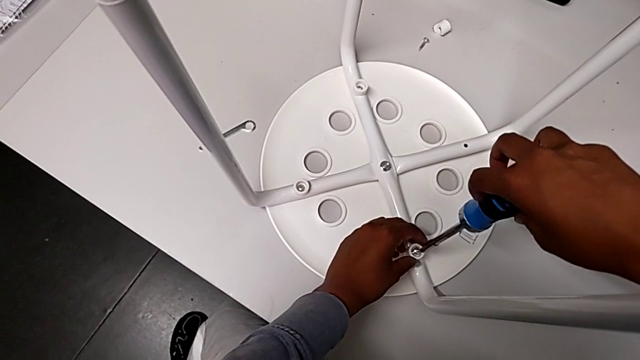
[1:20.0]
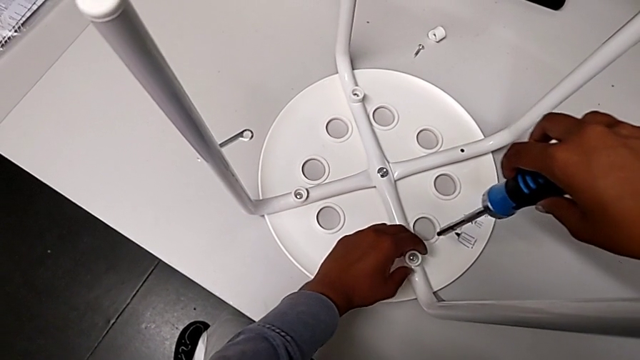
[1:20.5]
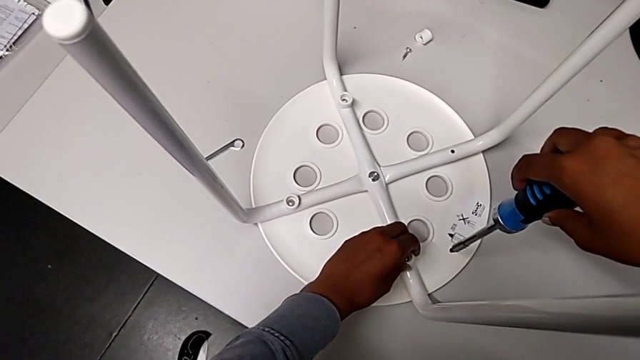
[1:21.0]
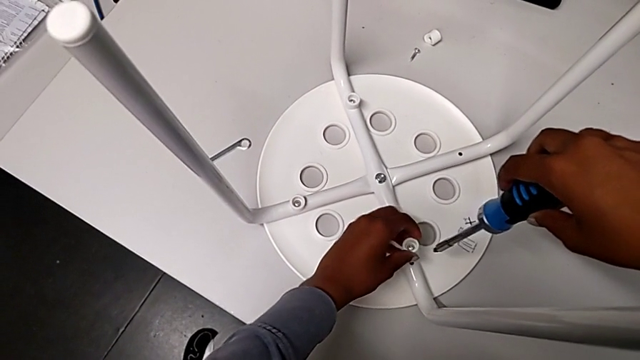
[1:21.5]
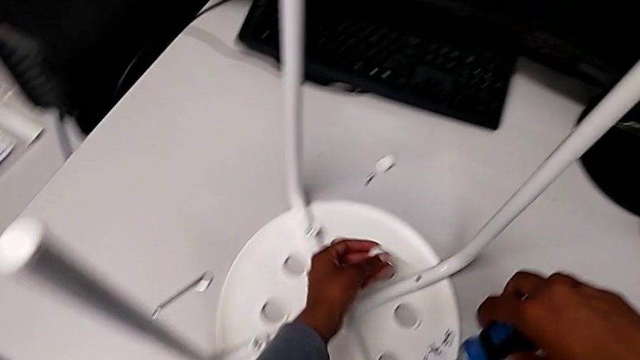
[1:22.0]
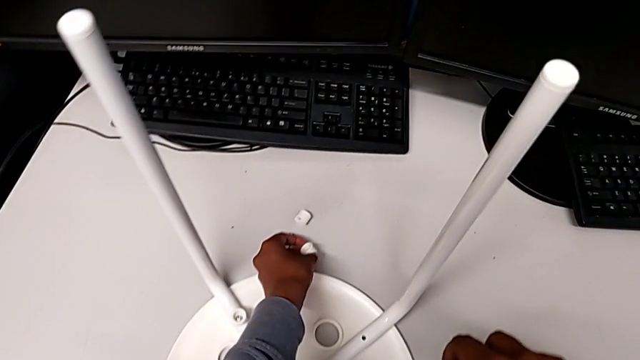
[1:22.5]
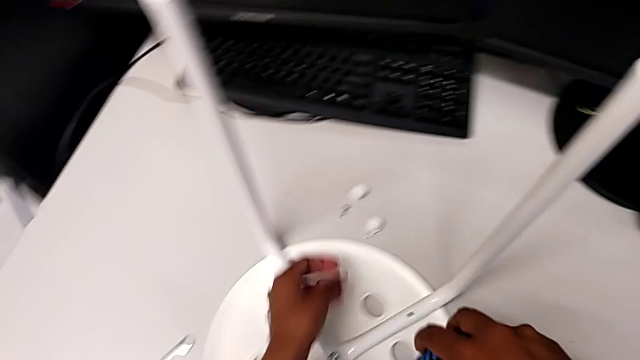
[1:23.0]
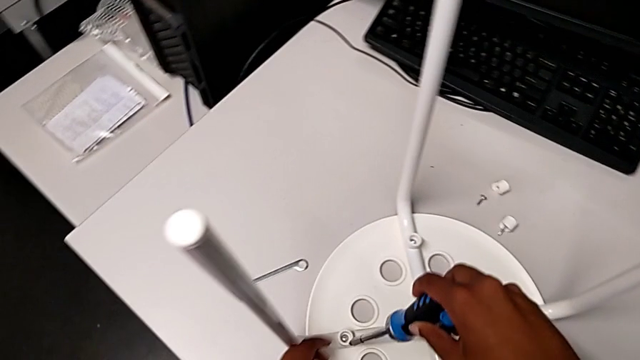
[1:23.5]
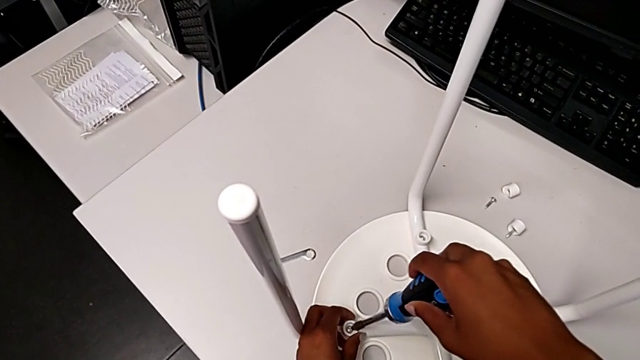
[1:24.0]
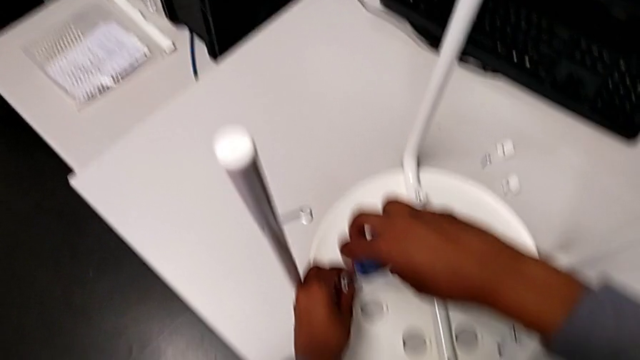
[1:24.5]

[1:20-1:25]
The camera wearer is using the screwdriver to unscrew the second screw. They disassemble the screw, withdraw the screwdriver, place the second bolt and insert the third screwdriver.

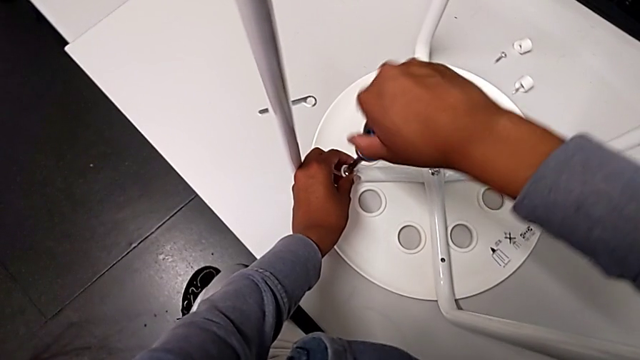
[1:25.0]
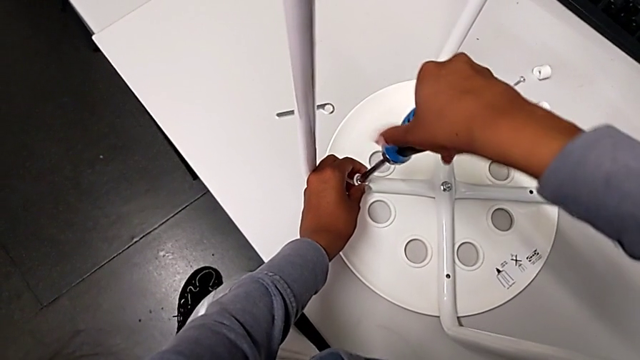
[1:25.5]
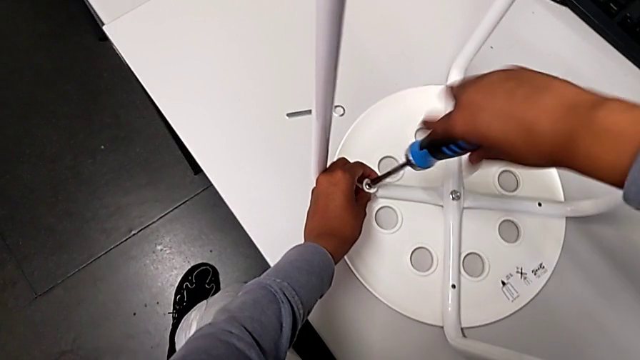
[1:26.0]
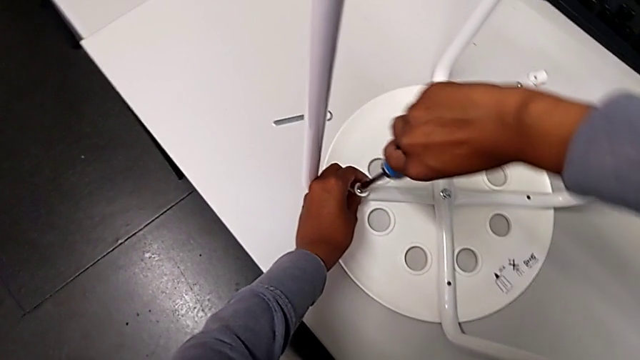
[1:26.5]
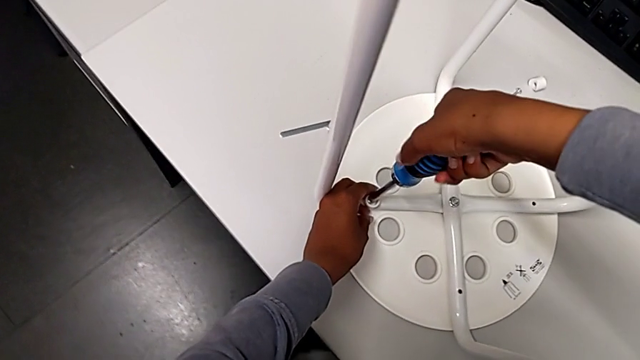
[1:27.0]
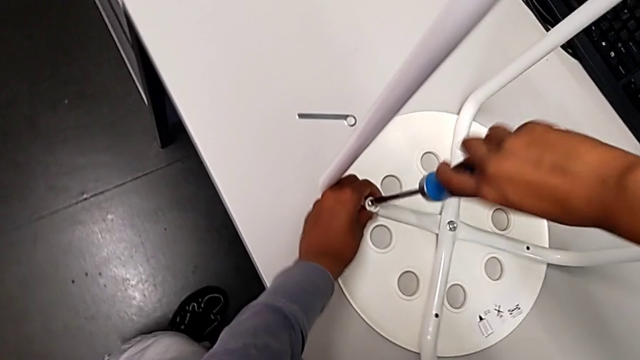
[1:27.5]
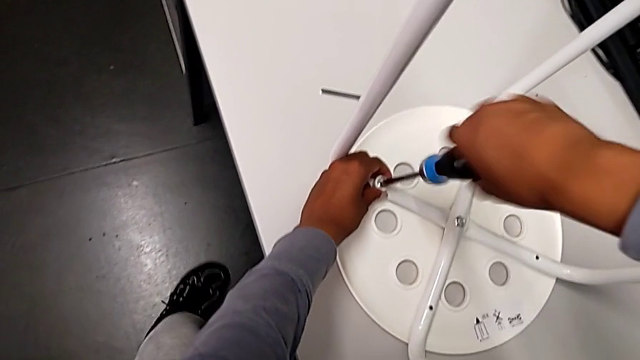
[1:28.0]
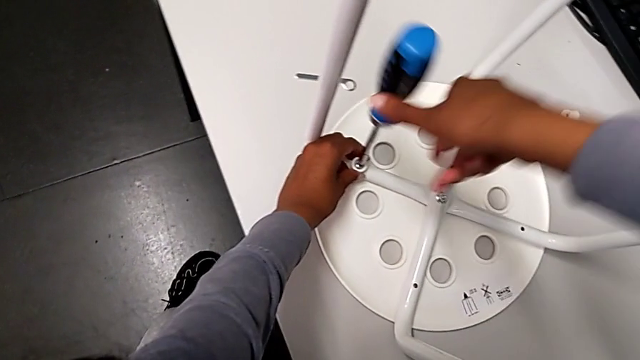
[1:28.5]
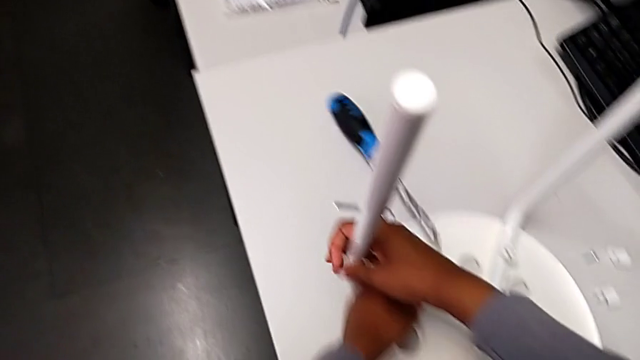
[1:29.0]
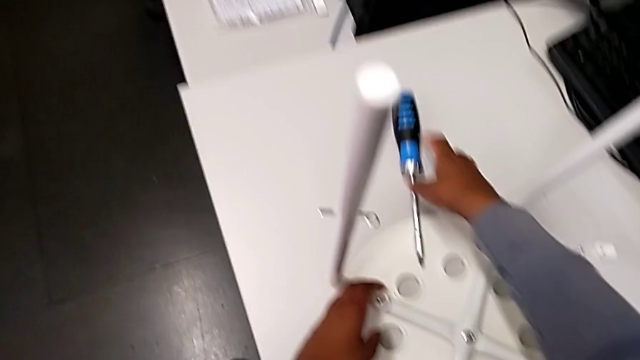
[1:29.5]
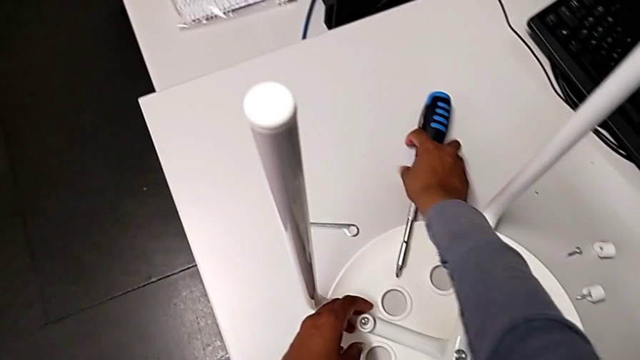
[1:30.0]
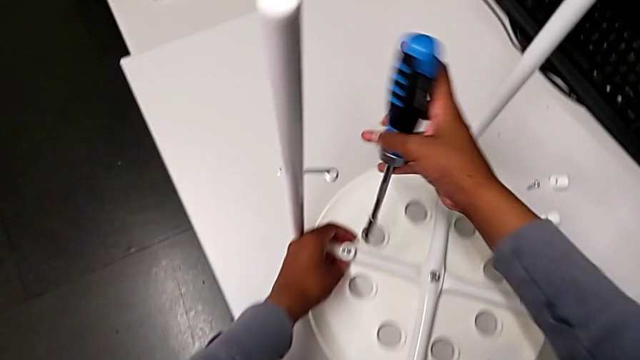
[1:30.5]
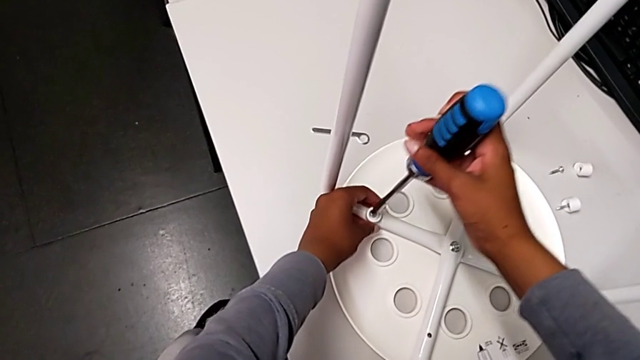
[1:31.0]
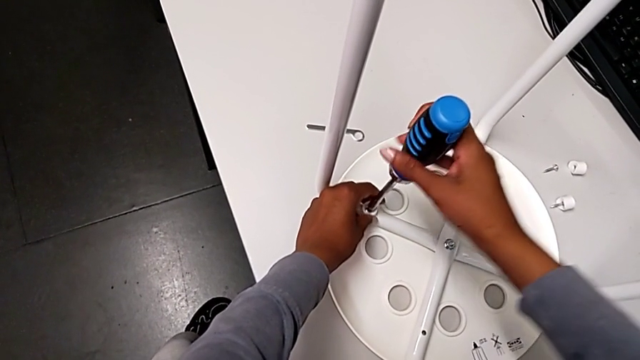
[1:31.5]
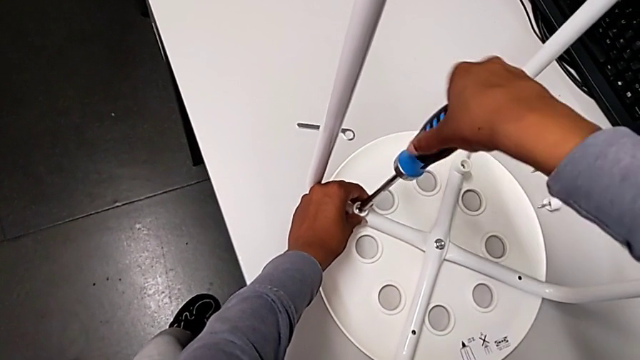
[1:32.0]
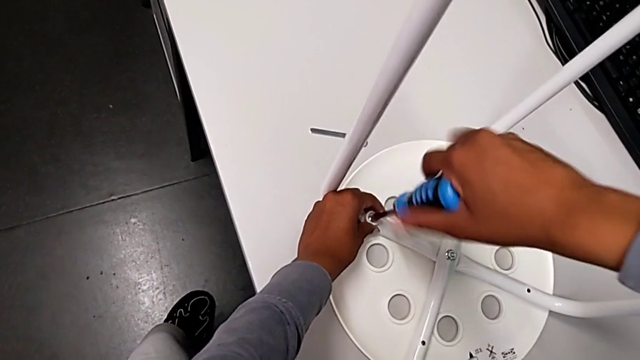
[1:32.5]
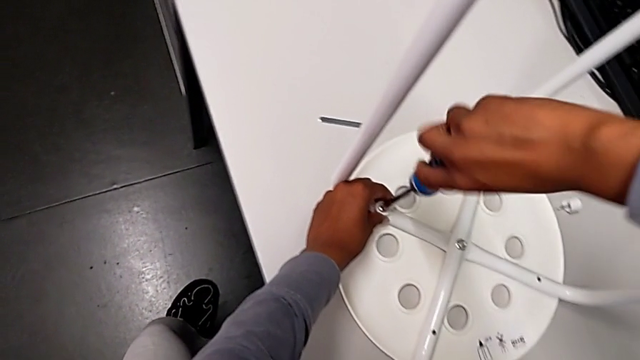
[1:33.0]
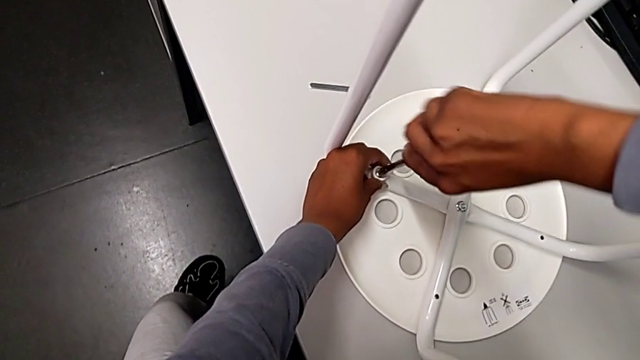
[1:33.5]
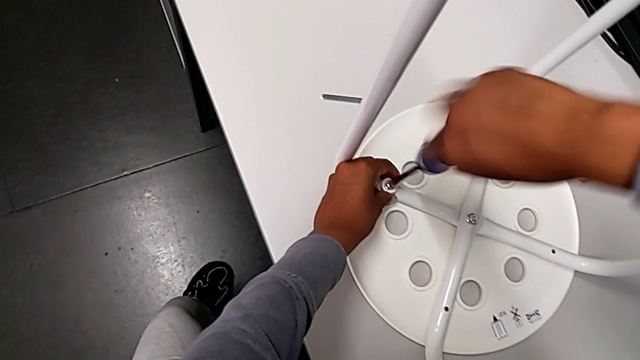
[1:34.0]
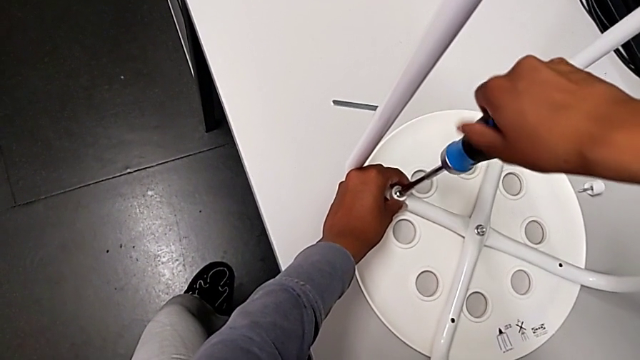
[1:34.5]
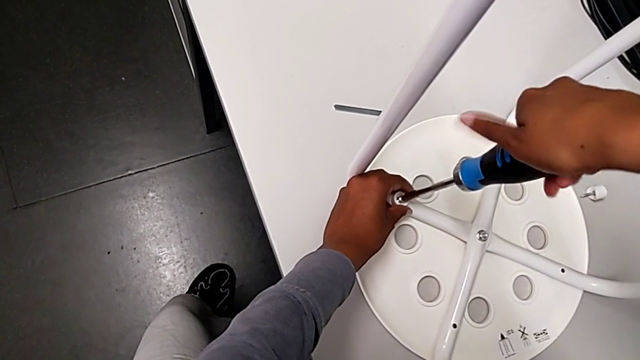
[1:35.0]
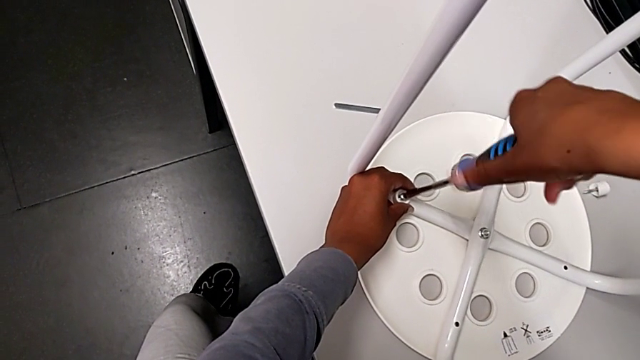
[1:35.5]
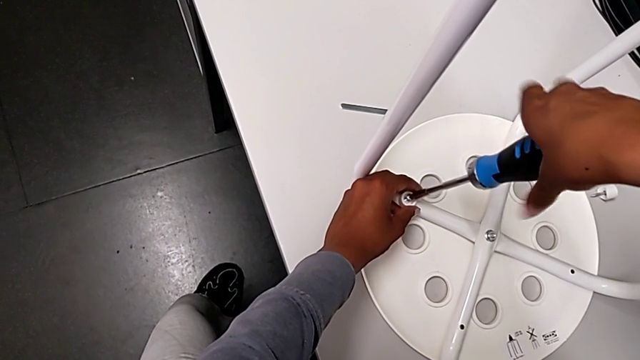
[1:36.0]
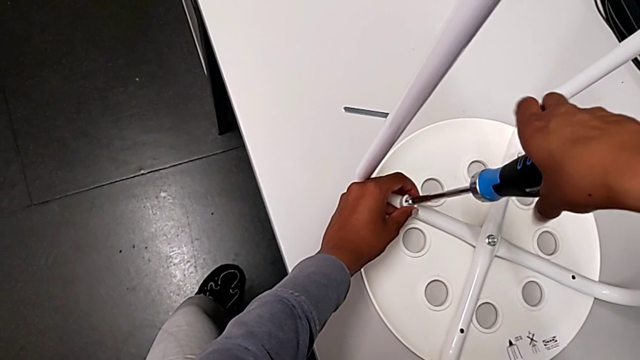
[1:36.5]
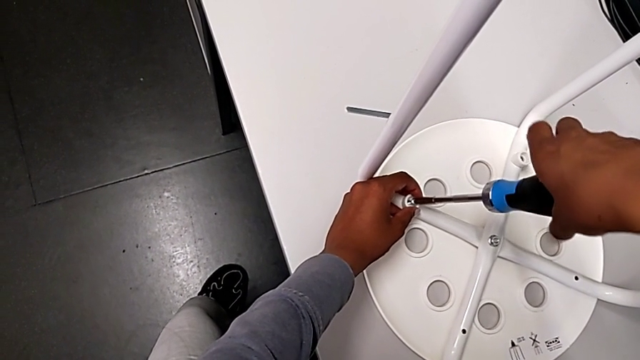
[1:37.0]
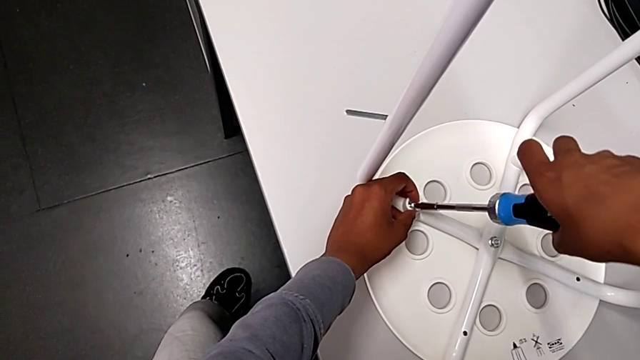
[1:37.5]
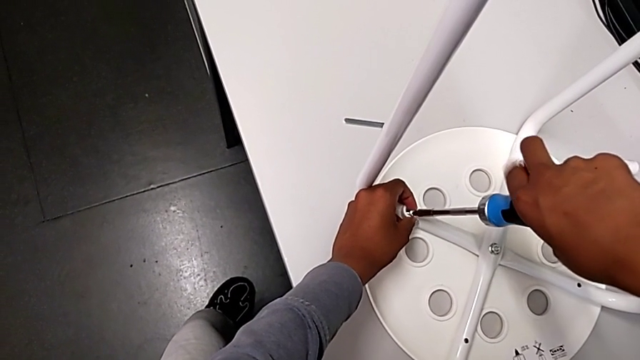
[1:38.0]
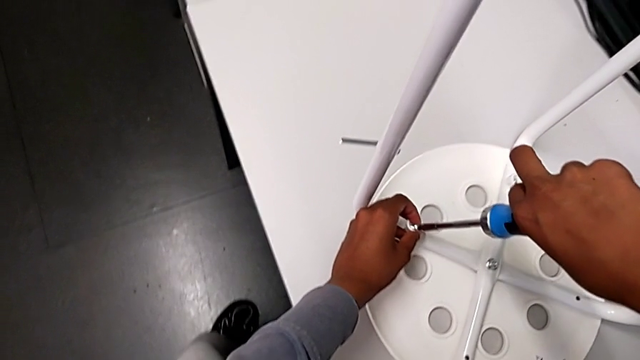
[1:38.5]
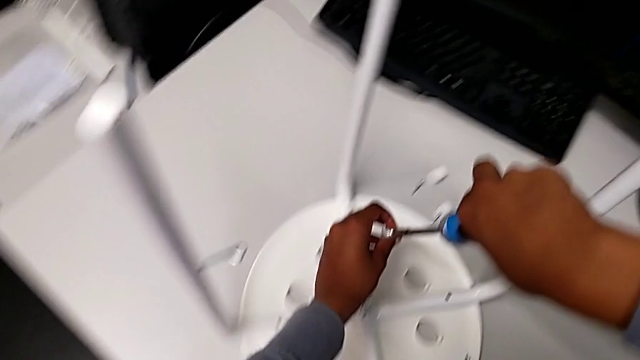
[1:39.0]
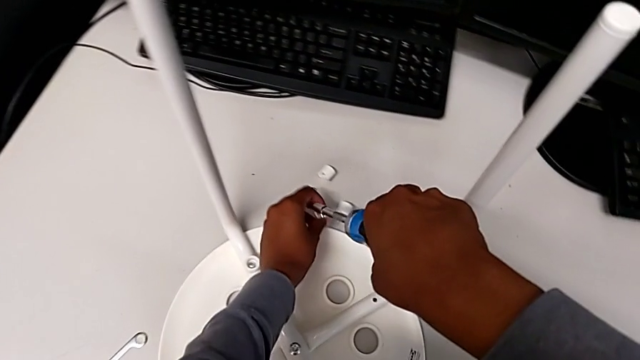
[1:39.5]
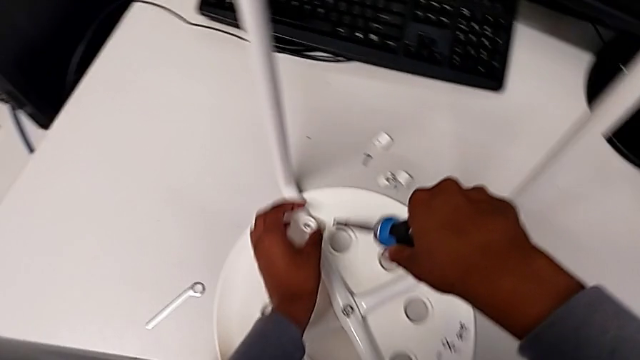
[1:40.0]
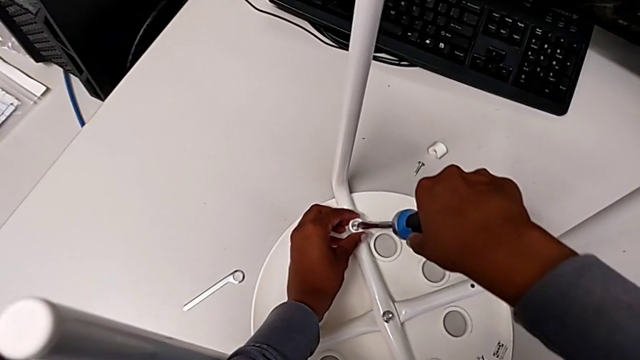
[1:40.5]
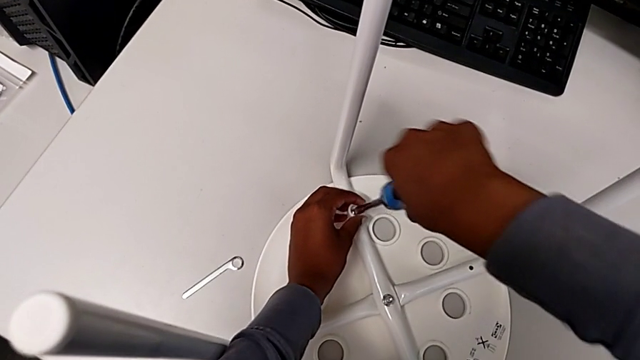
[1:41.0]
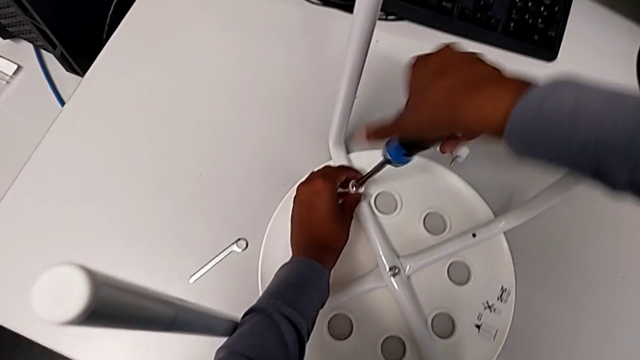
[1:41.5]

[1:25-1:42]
The camera wearer screws the third screw with the screwdriver. They unscrew the screwdriver with the right hand, drop it with the right hand, insert the screwdriver, unscrew the bolt, grab it, place the third bolt and insert the fourth screwdriver.
